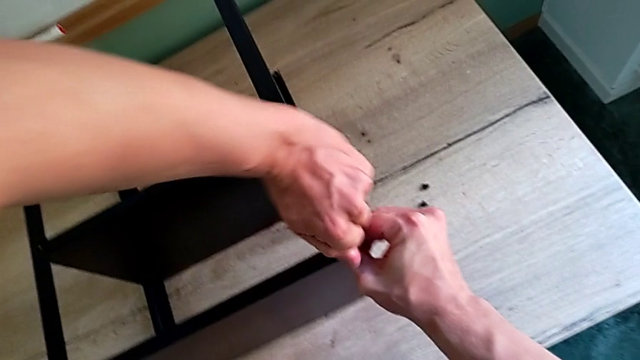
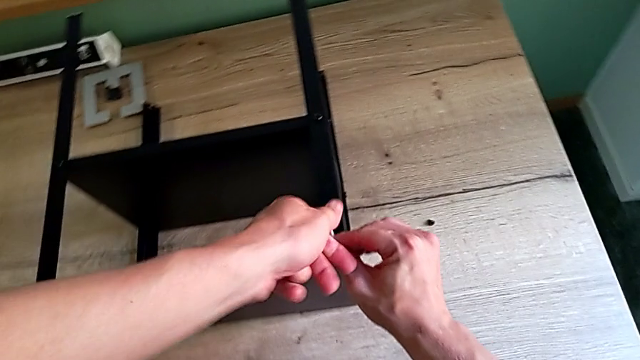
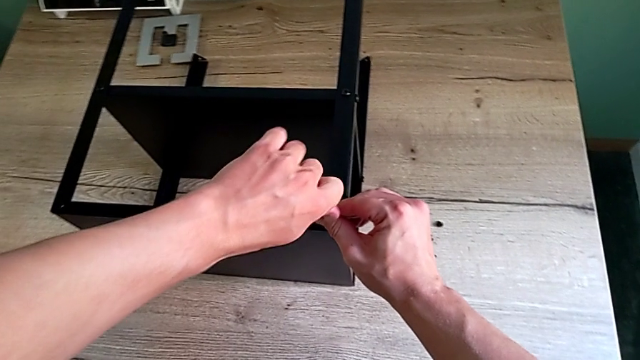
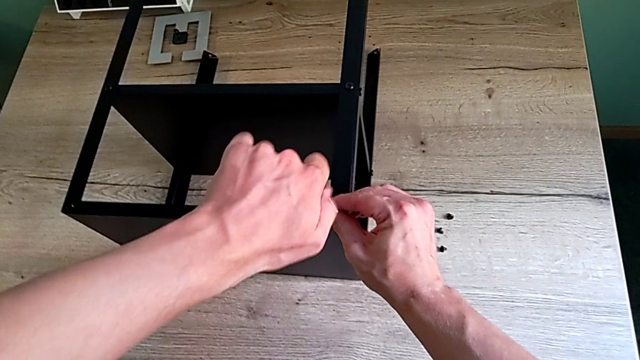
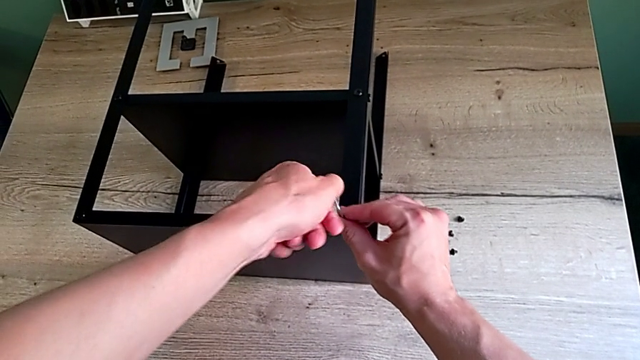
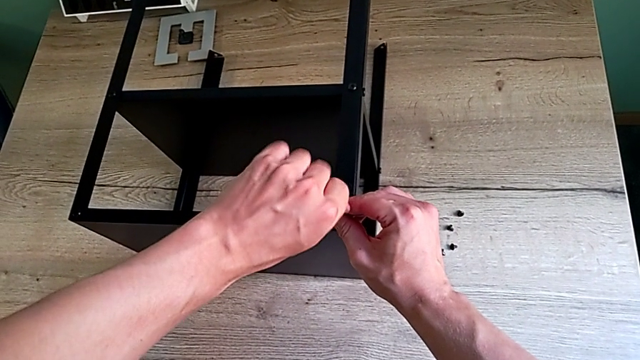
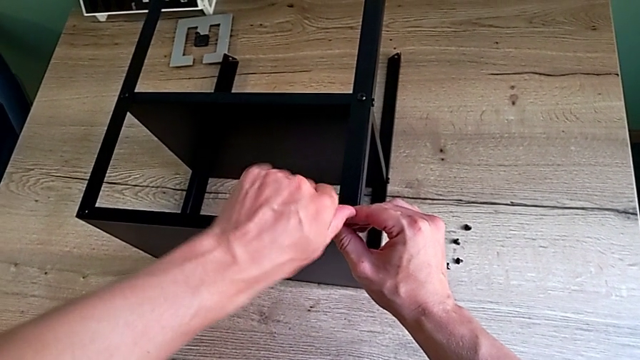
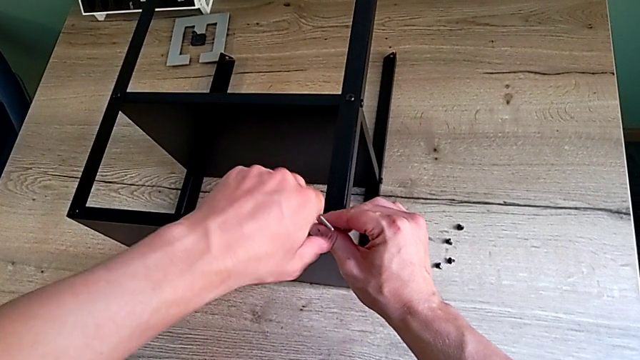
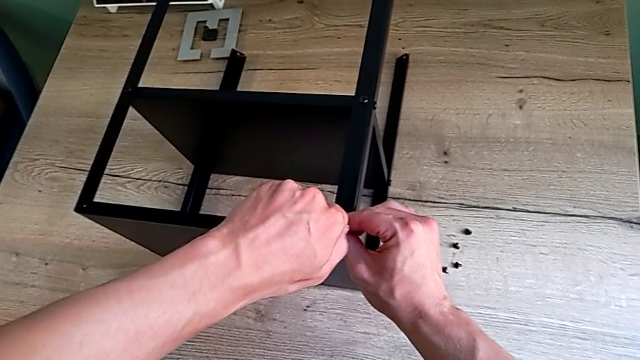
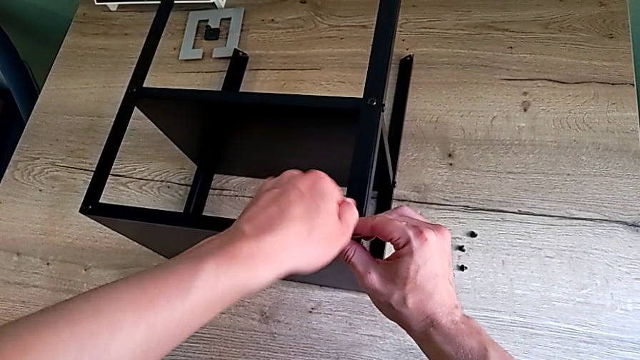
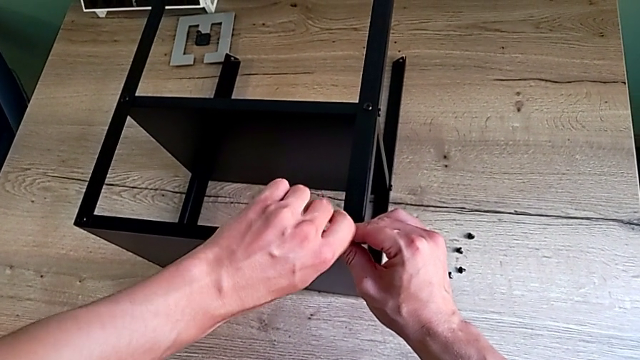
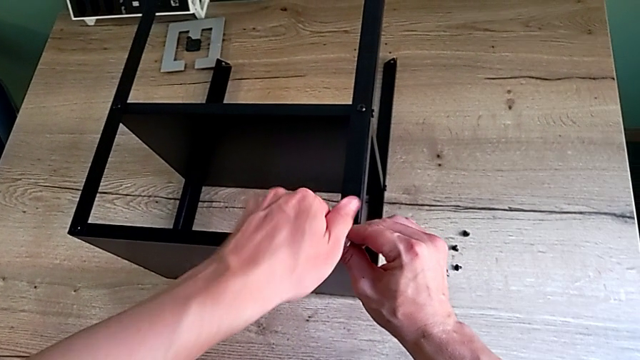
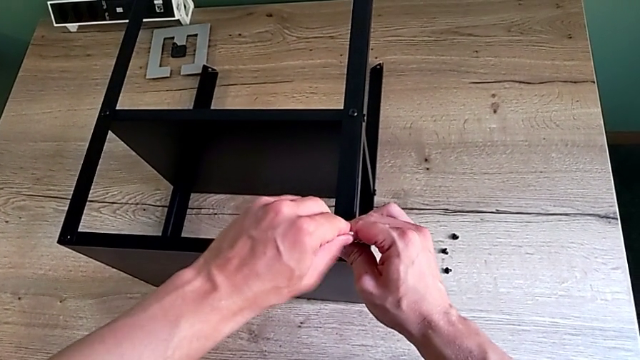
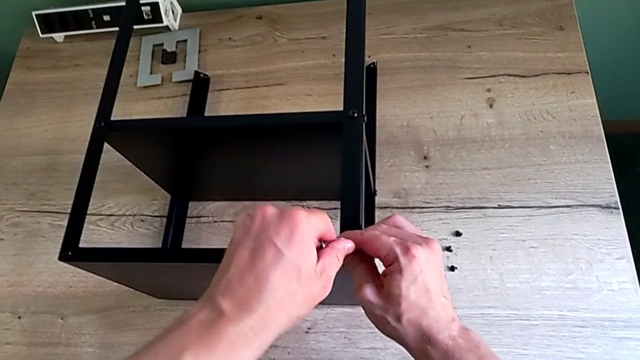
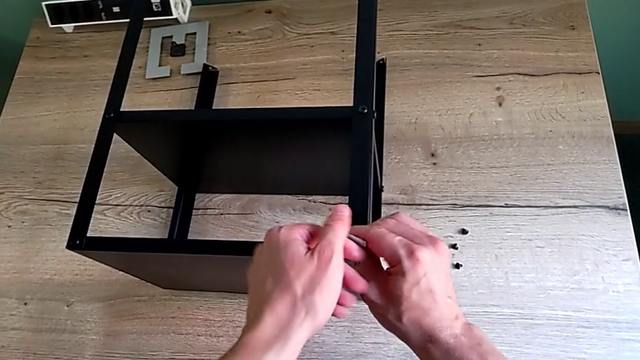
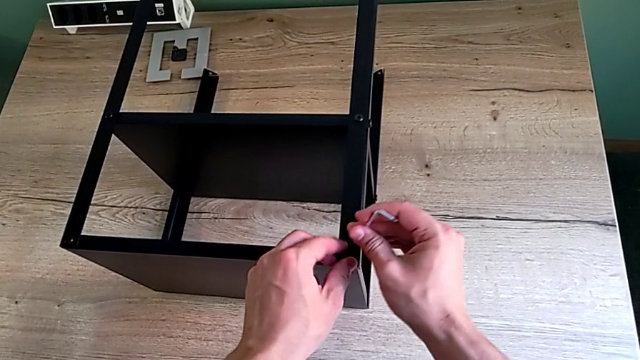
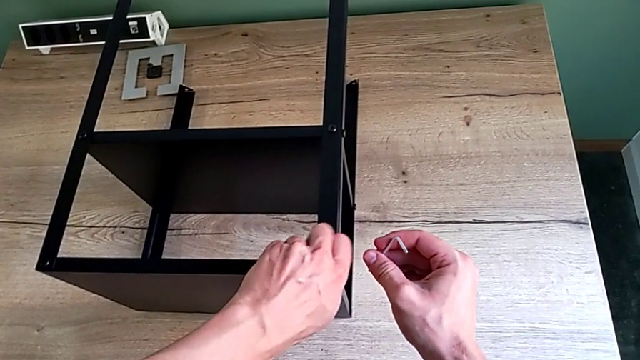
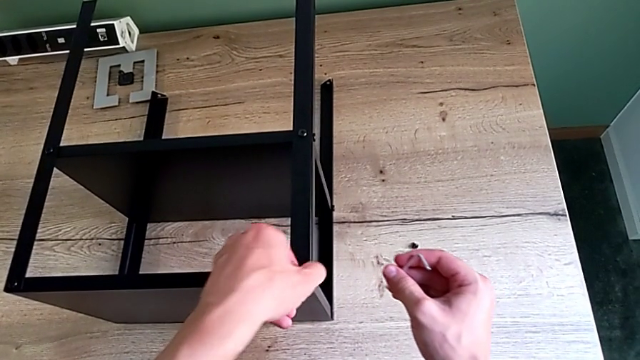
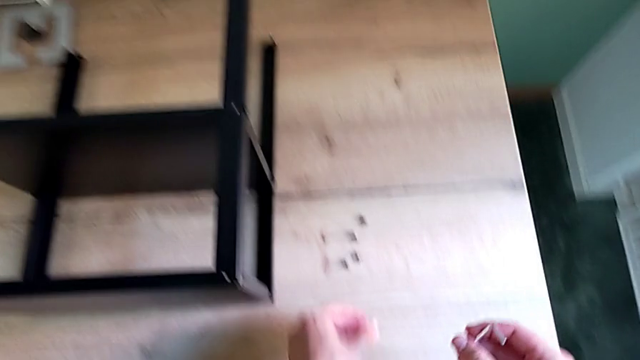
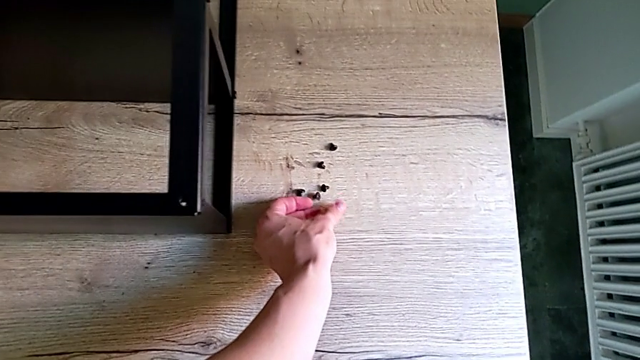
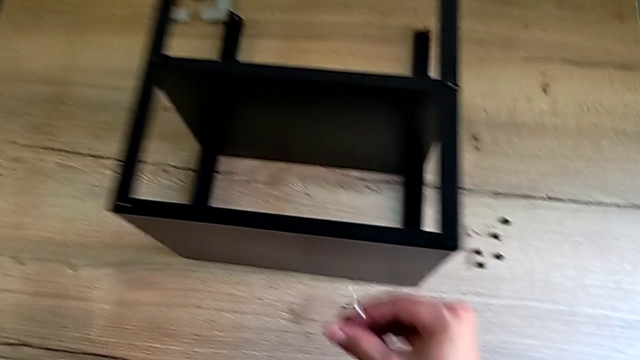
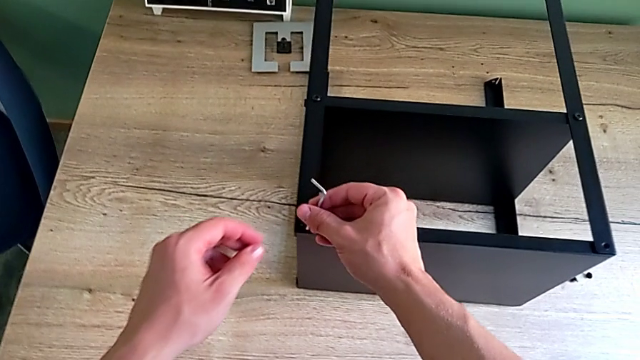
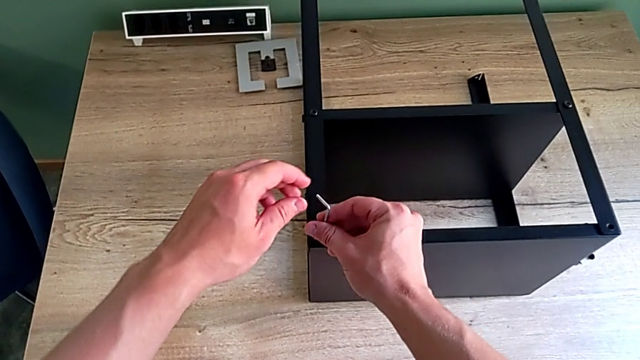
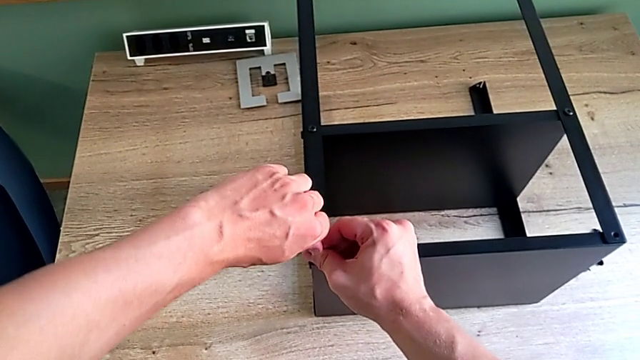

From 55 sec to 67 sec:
The camera wearer is unscrewing the hex socket heads attached to the upper tray and disassembling the tray. They unscrew the hex socket head, withdraw the Allen wrench, disassemble the hex socket head, place it, approach it and insert the Allen wrench.

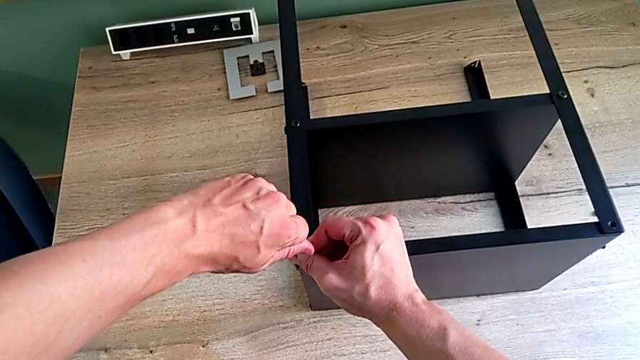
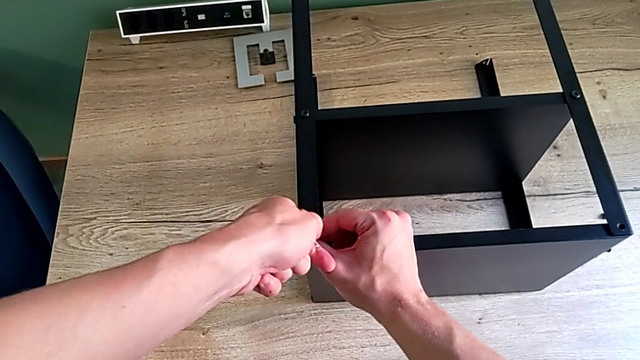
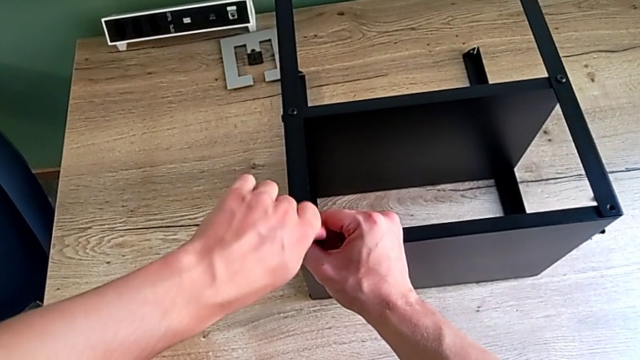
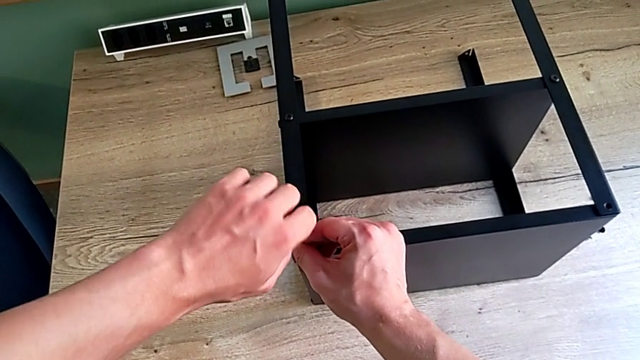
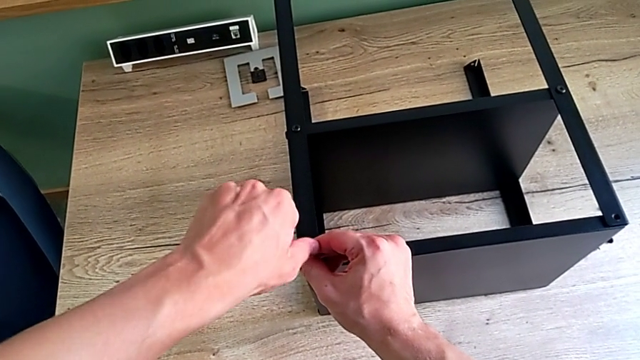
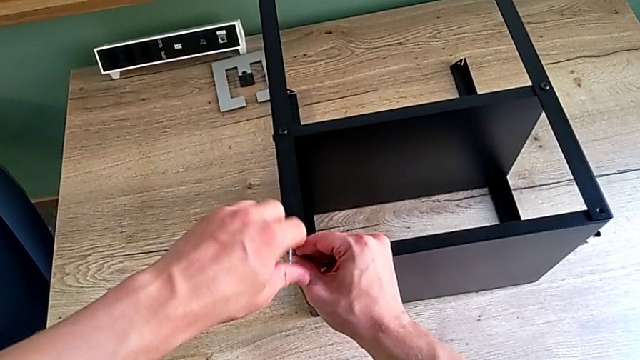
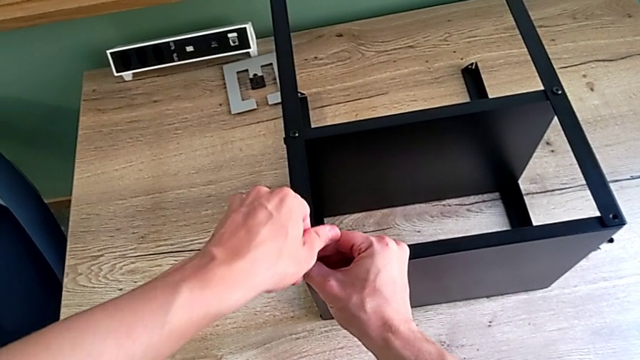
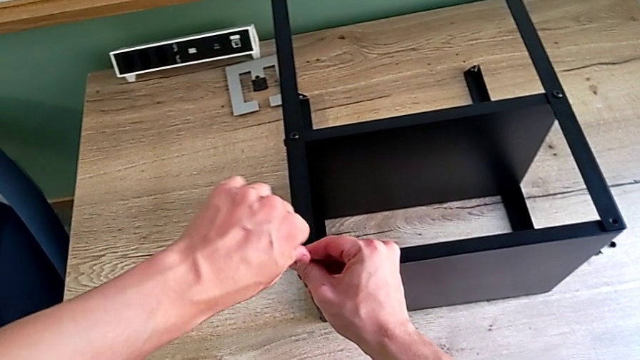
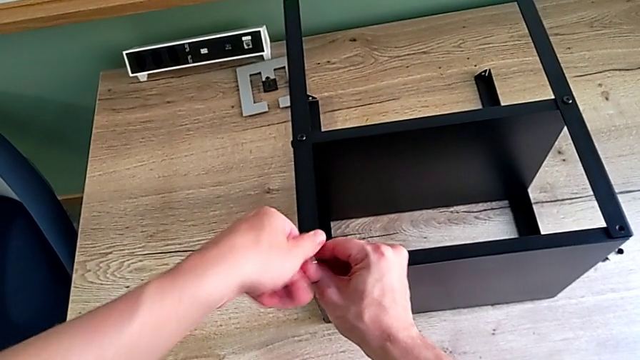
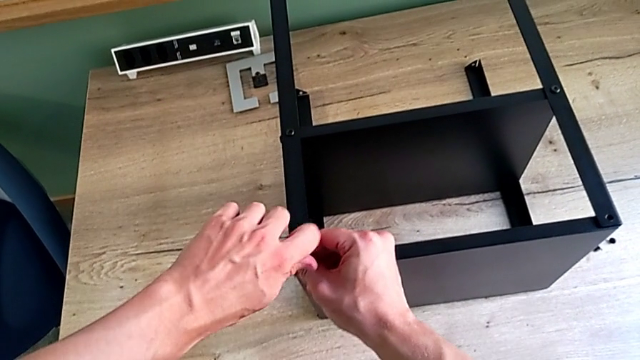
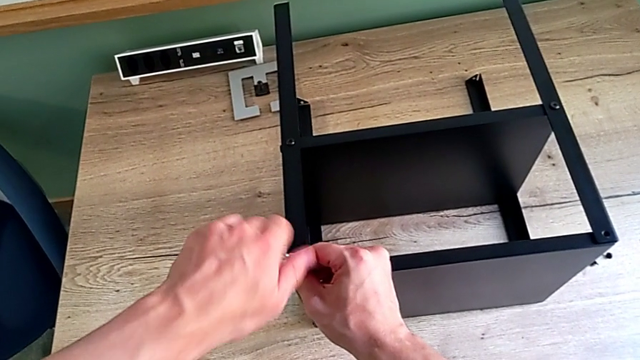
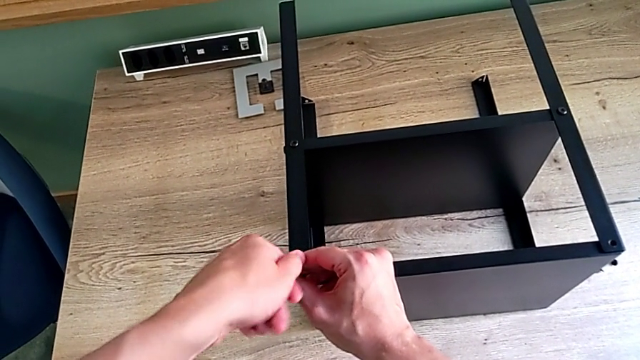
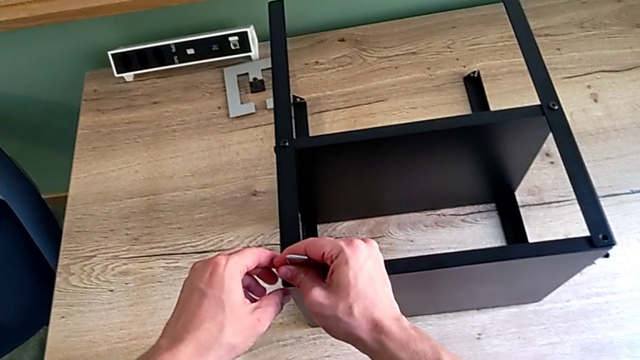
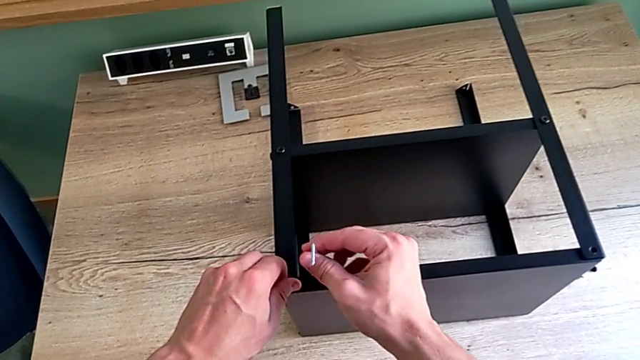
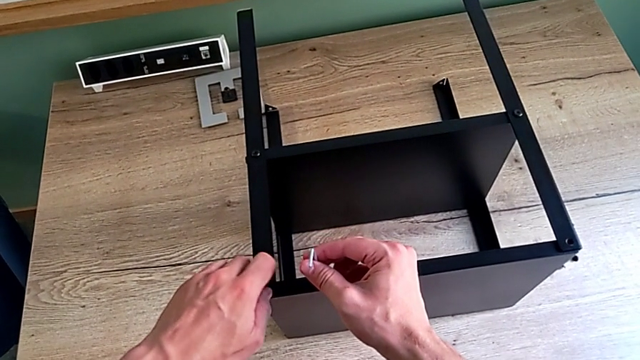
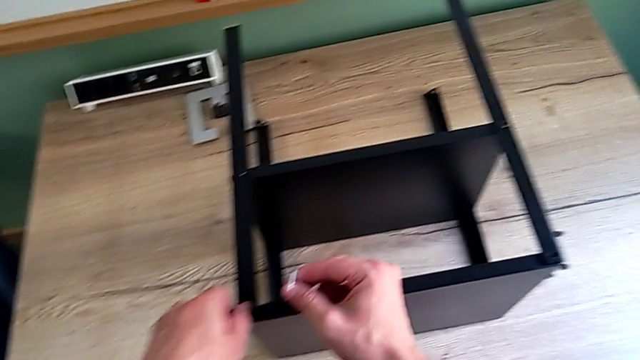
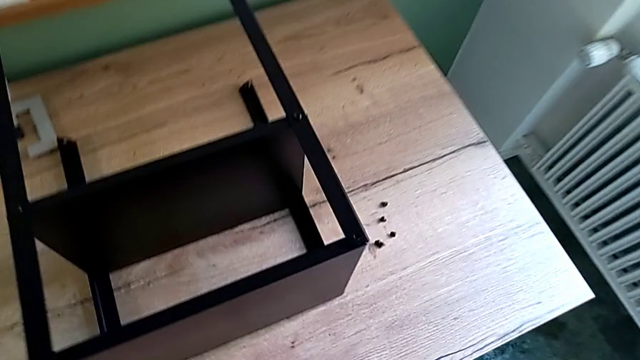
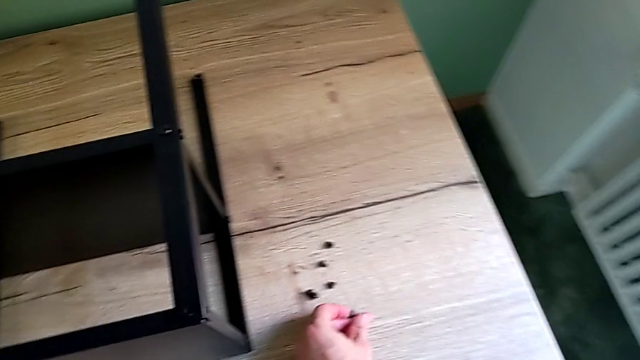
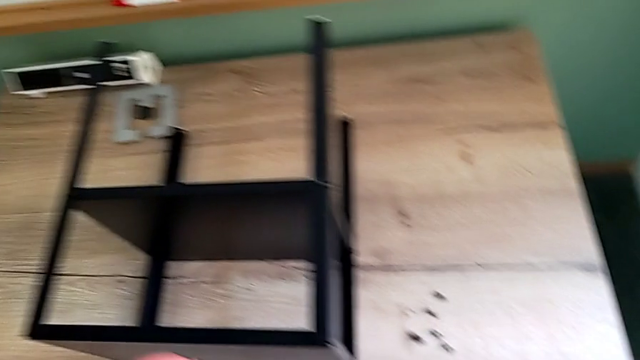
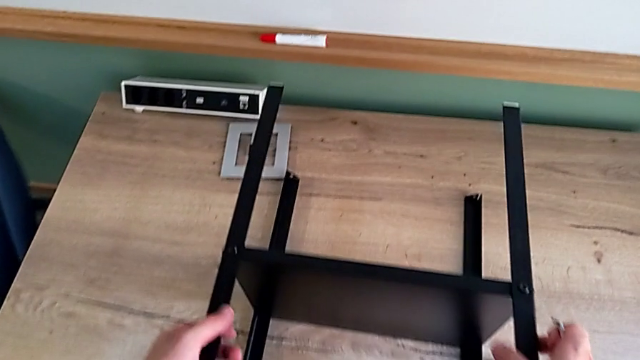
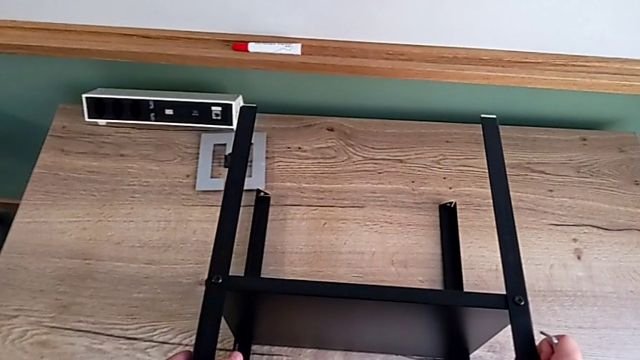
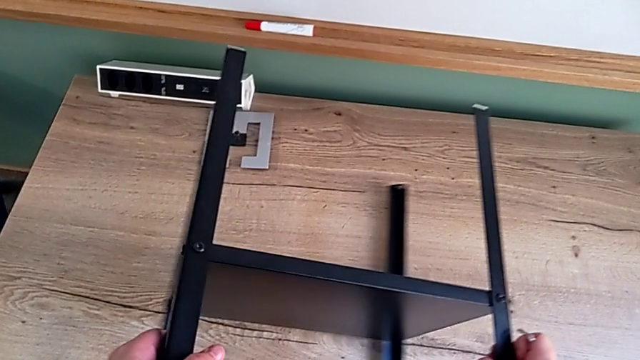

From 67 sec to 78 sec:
The camera wearer is unscrewing the hex socket heads attached to the upper tray and disassembling the tray. They unscrew the hex socket head, withdraw the Allen wrench, unscrew the hex socket head, disassemble it, place it and grab the nightstand.
